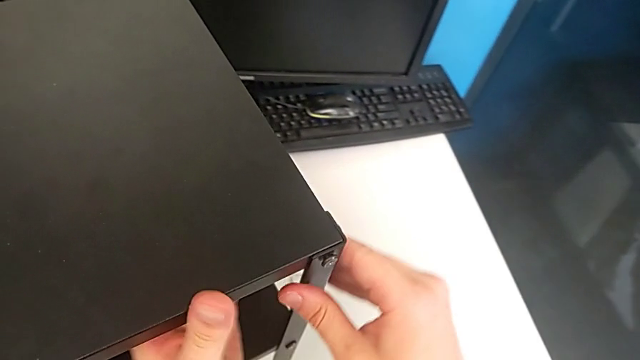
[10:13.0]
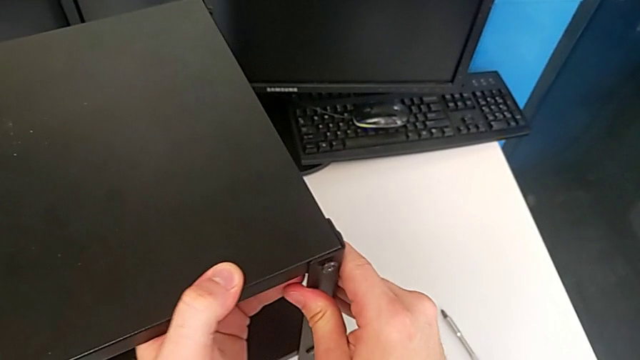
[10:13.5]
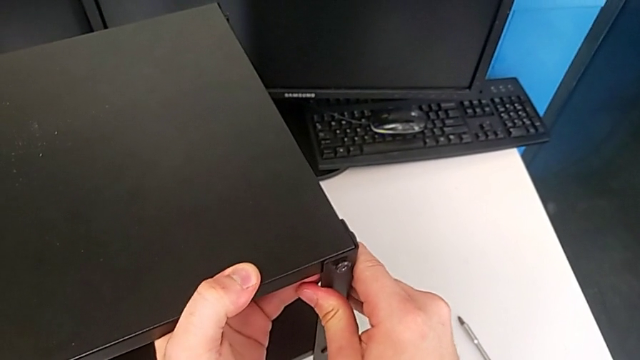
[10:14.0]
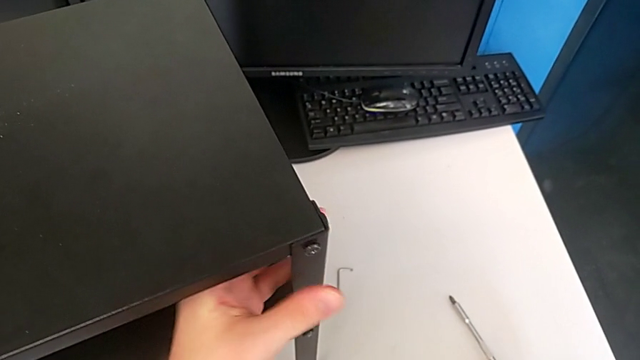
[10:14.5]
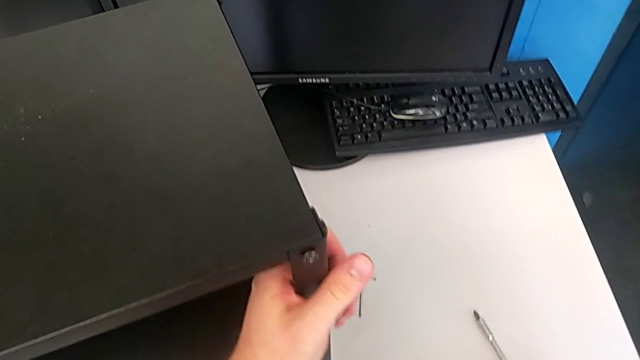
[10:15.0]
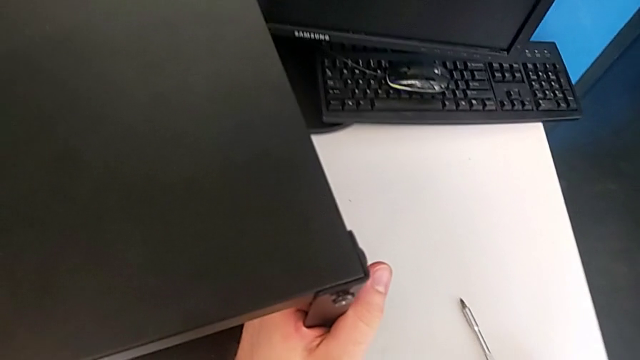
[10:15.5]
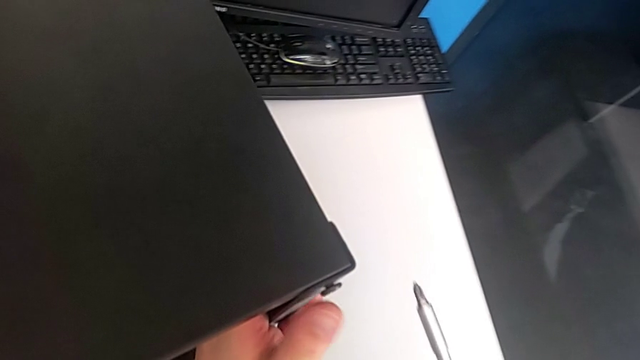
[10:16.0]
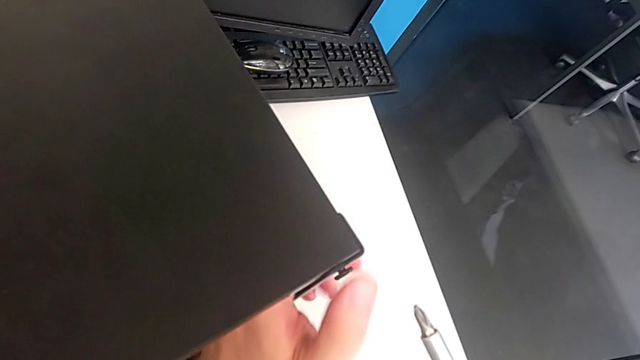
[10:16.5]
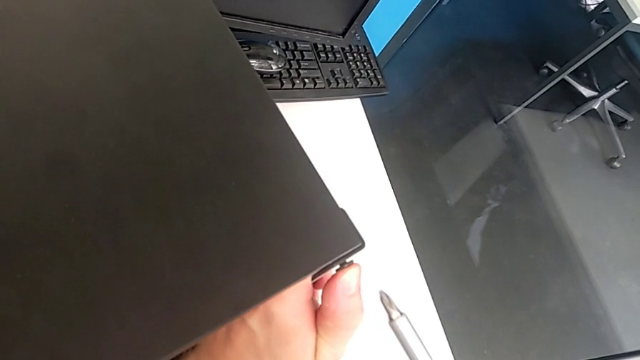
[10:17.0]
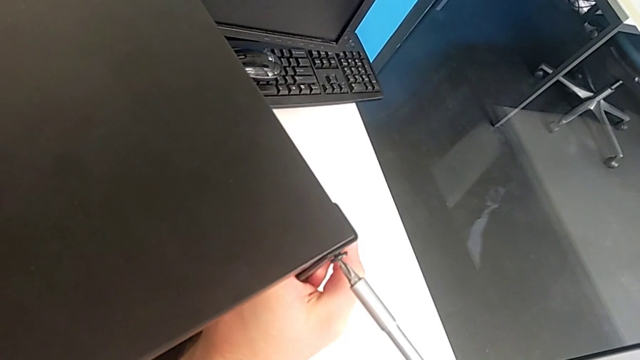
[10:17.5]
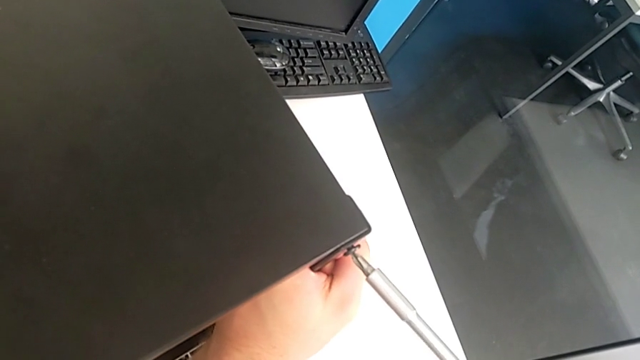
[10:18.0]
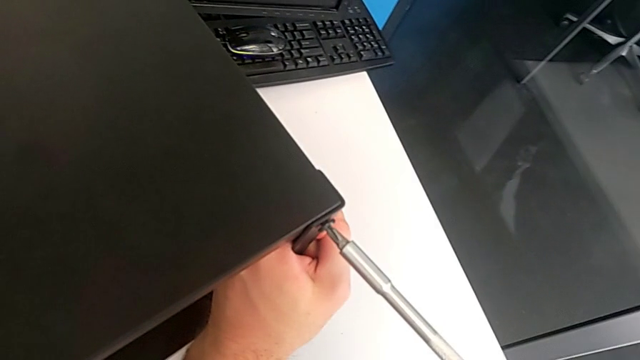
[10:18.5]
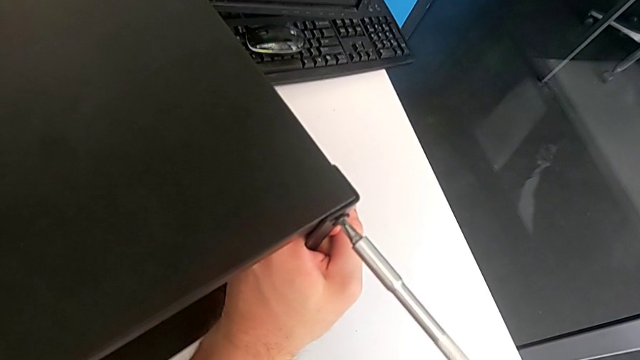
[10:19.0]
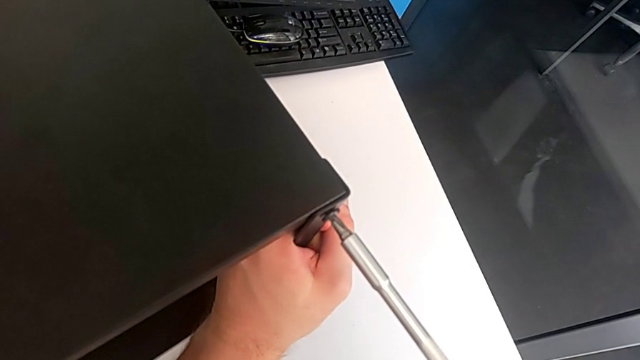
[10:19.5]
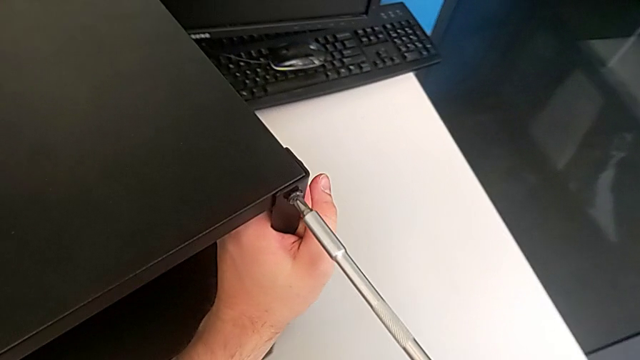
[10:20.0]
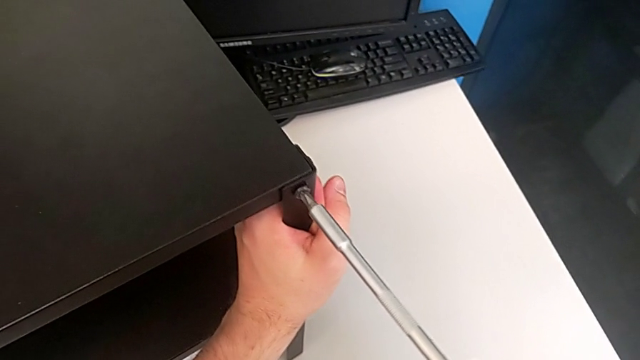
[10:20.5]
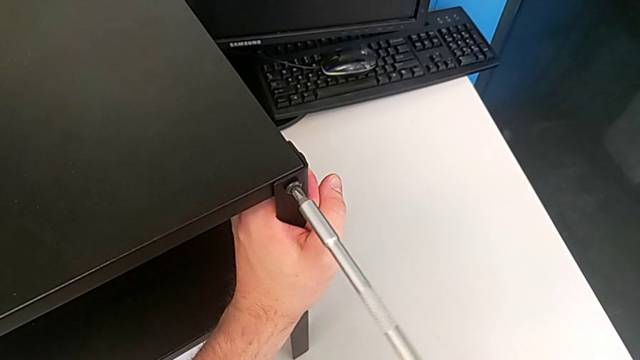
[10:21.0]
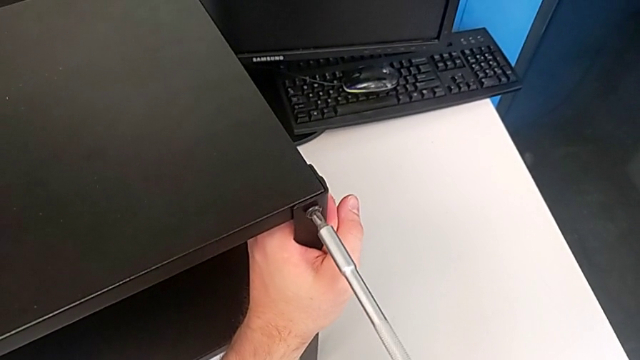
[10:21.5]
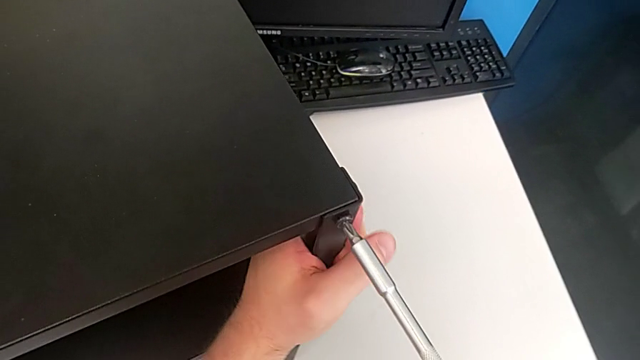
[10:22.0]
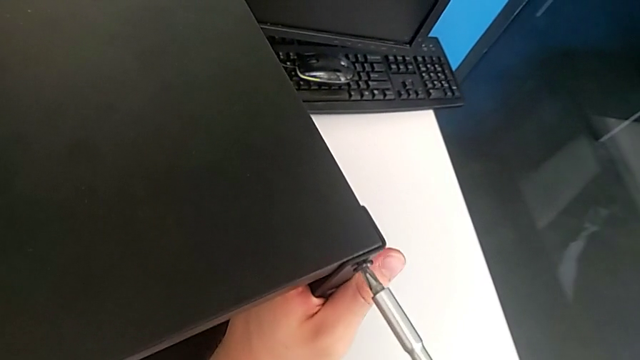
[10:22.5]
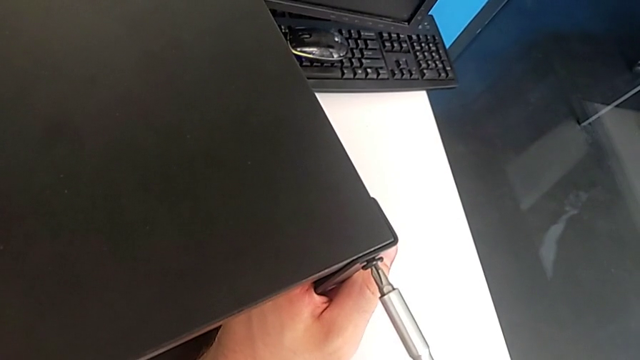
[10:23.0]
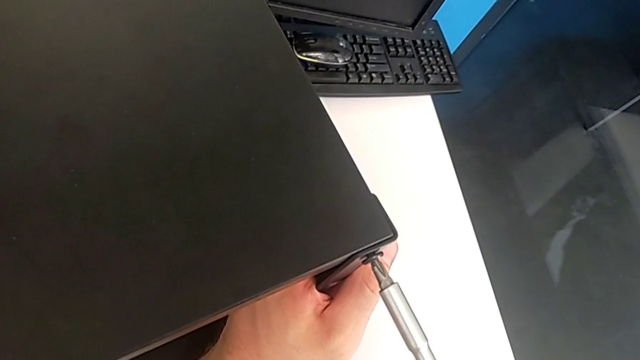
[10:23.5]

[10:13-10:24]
The camera wearer is tightening the eighteenth screw with a screwdriver. They inspect the hex socket head, grab the screwdriver, lift it, hold the leg, screw the hex socket head and approach the tray.

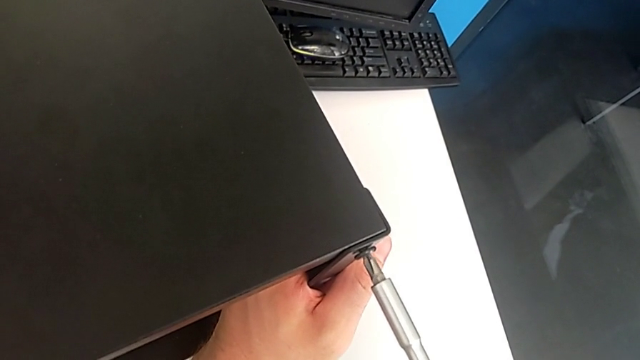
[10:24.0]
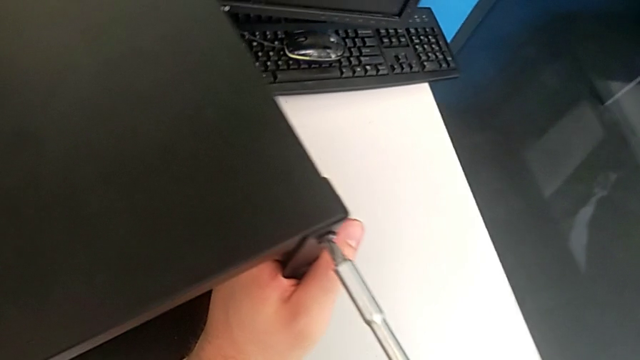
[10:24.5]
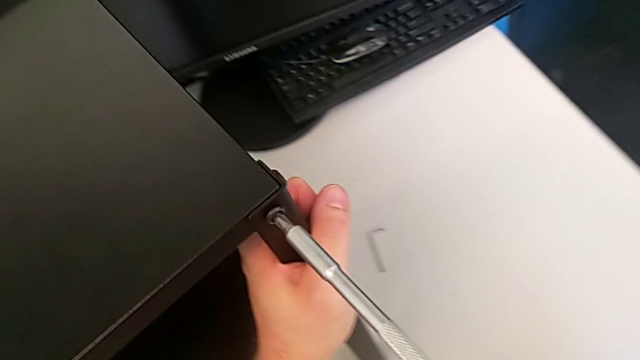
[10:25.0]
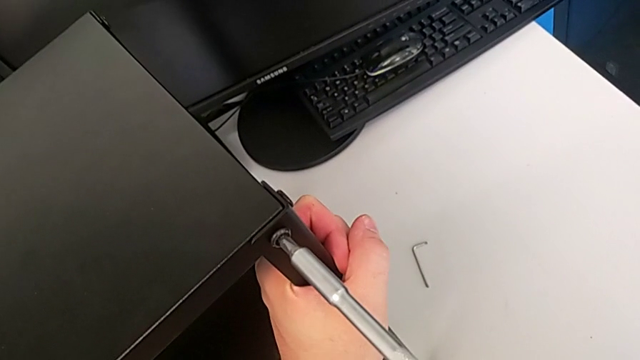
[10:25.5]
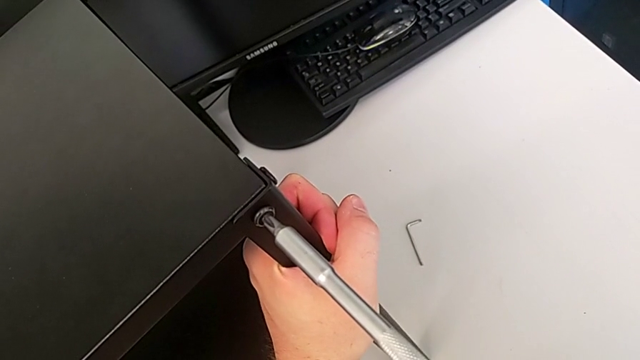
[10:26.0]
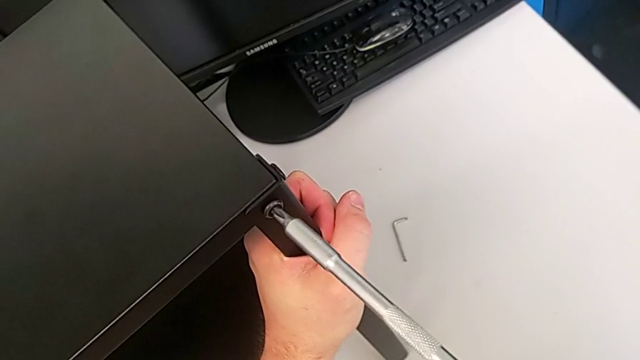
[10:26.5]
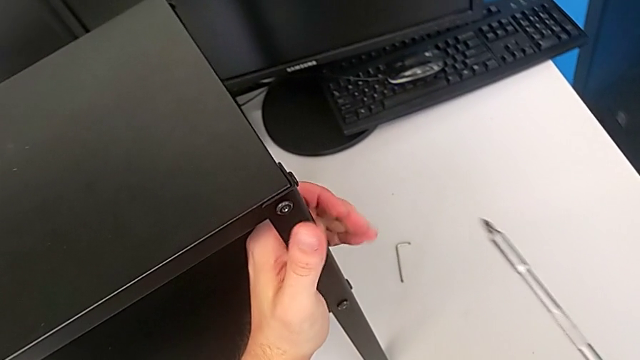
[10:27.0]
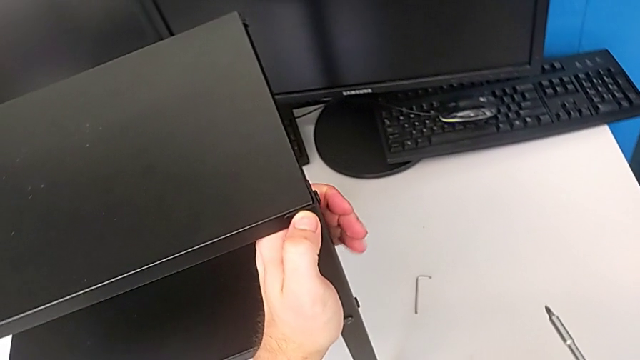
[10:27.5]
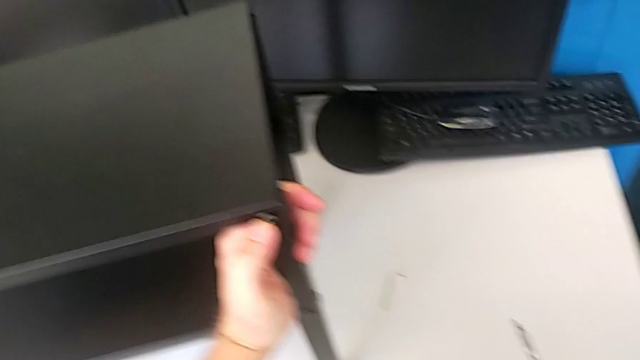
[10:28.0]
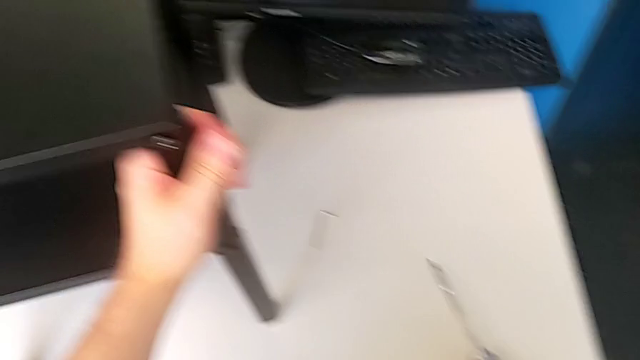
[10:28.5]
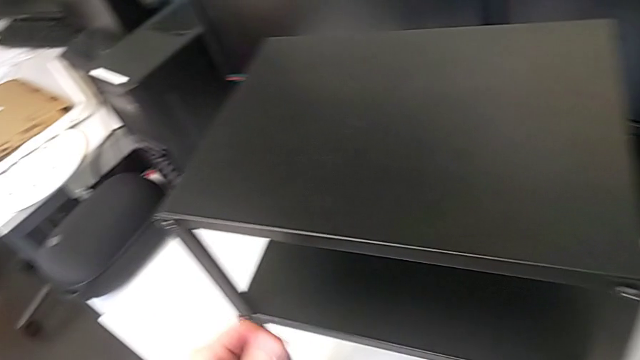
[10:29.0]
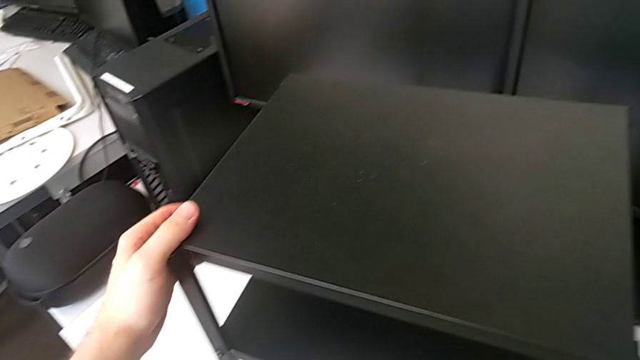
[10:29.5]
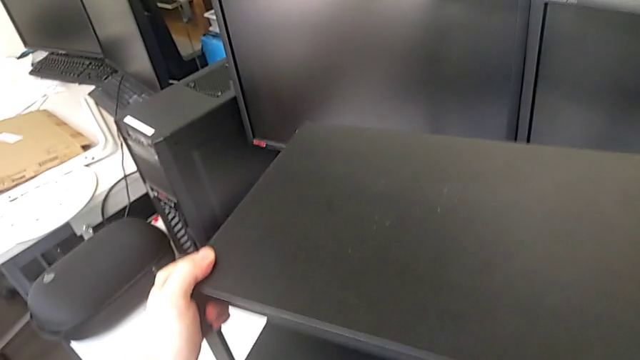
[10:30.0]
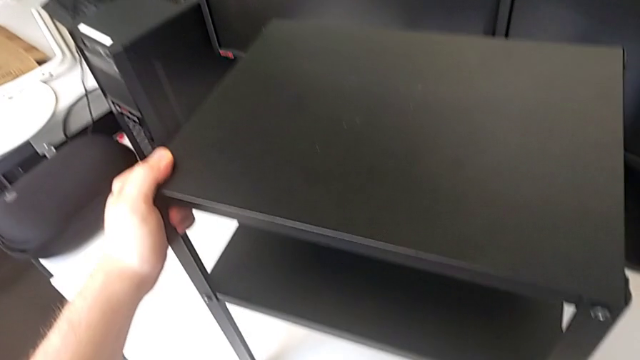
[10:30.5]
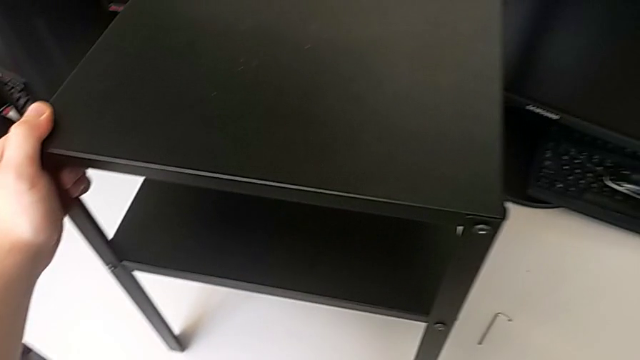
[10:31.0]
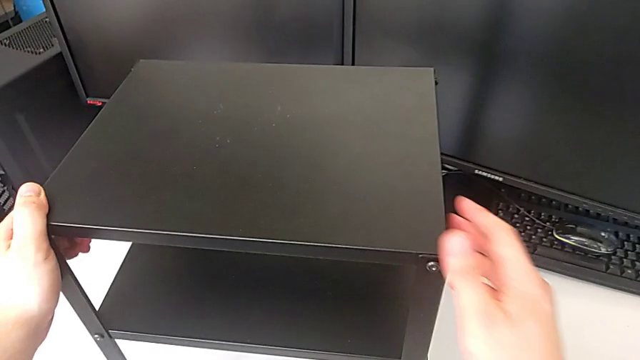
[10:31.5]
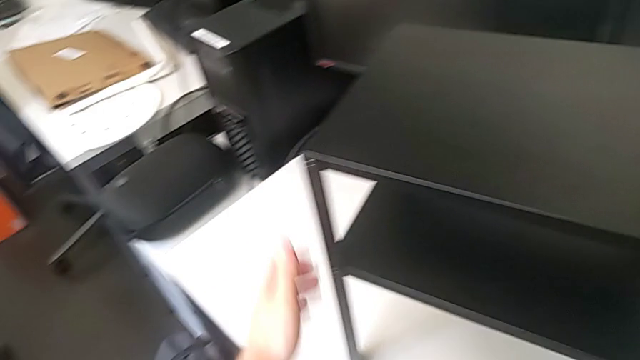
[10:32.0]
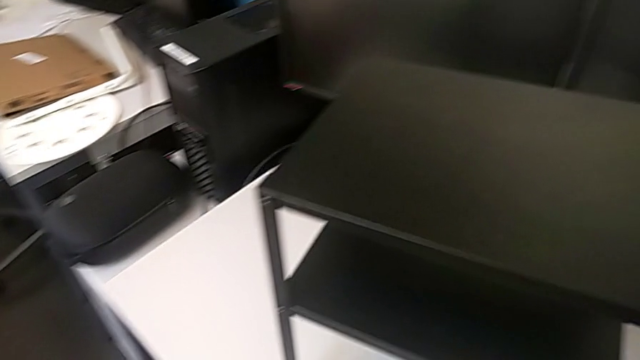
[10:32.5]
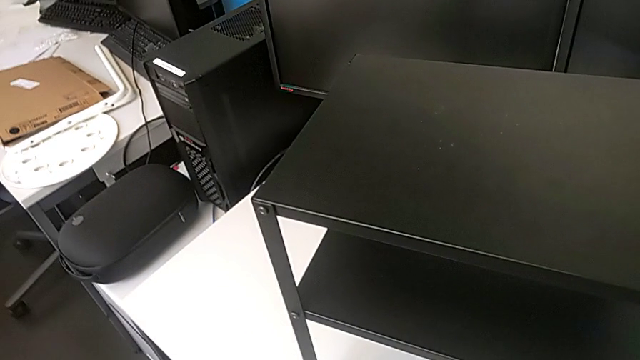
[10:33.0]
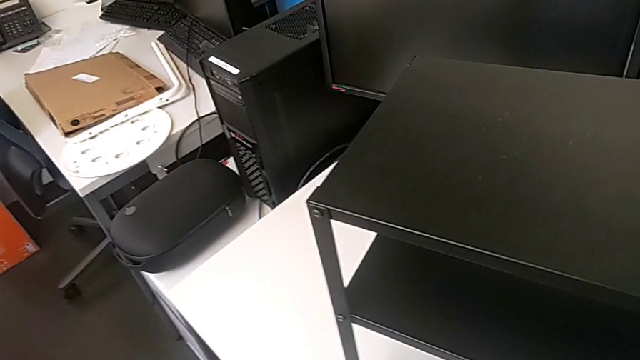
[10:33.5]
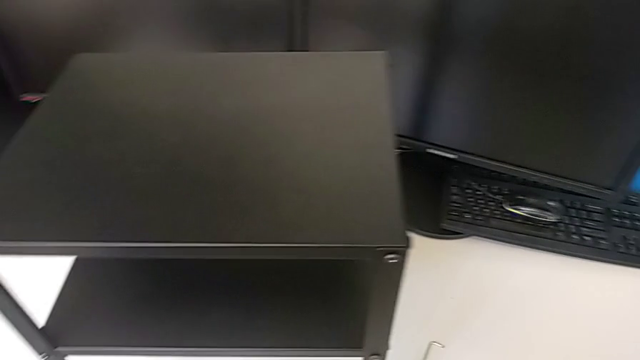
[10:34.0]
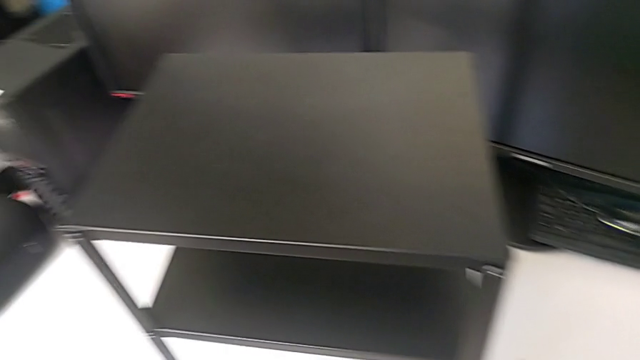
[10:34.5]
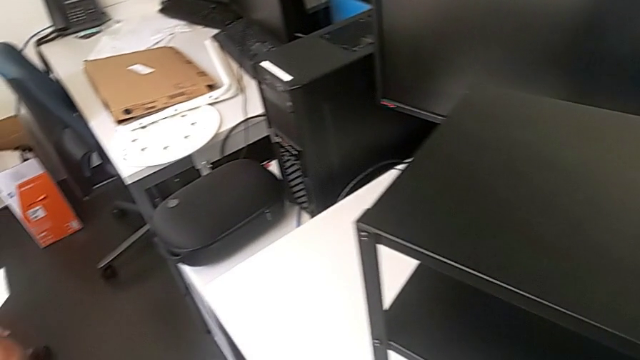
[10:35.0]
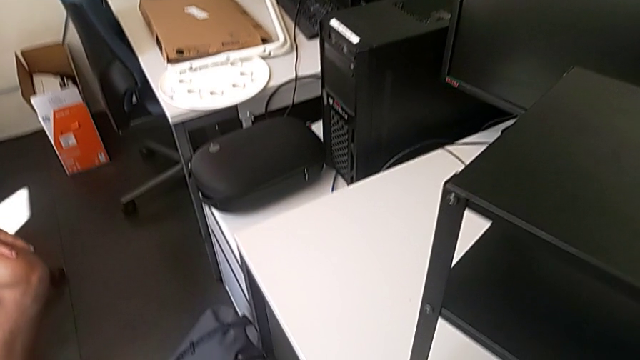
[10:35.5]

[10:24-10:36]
The camera wearer is tightening the eighteenth screw with a screwdriver. They screw the seventeenth hex socket head and slide the tray.
